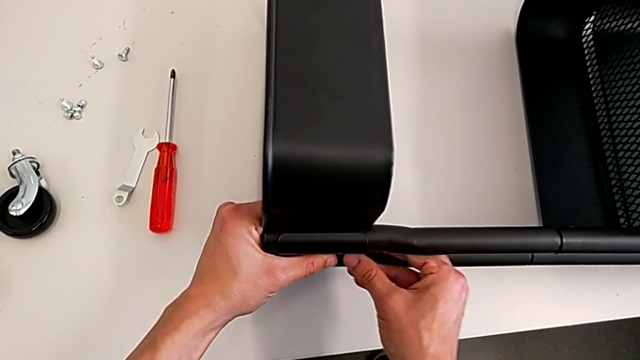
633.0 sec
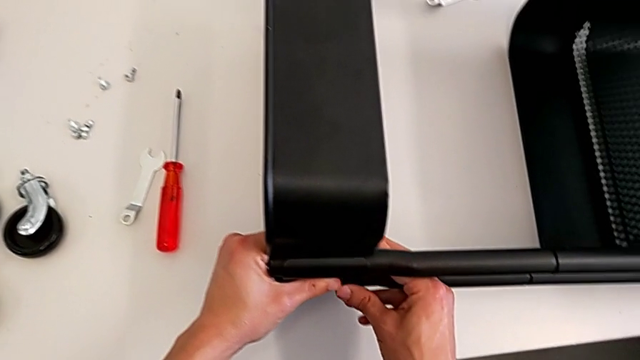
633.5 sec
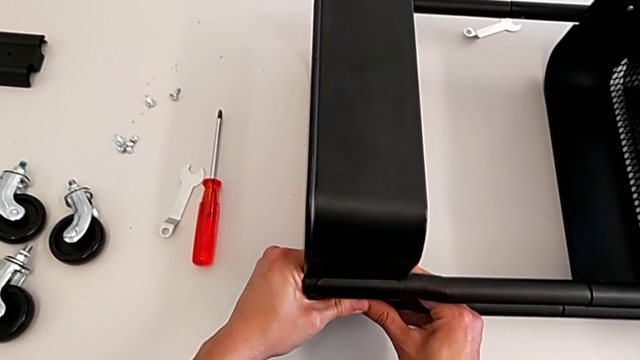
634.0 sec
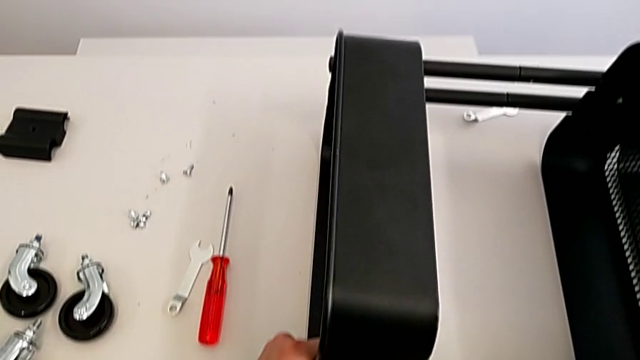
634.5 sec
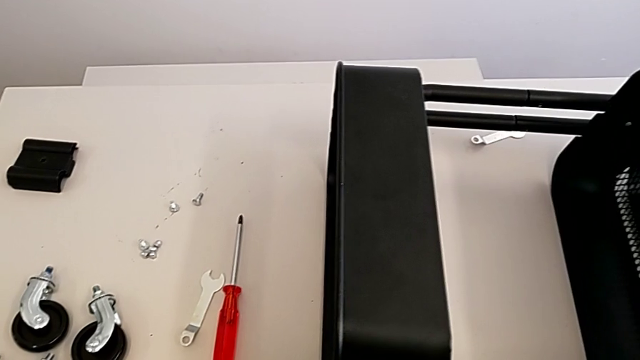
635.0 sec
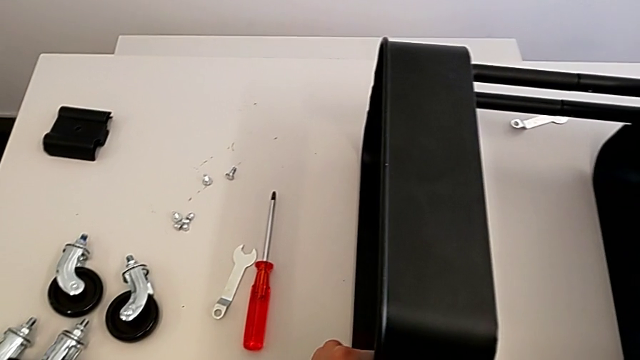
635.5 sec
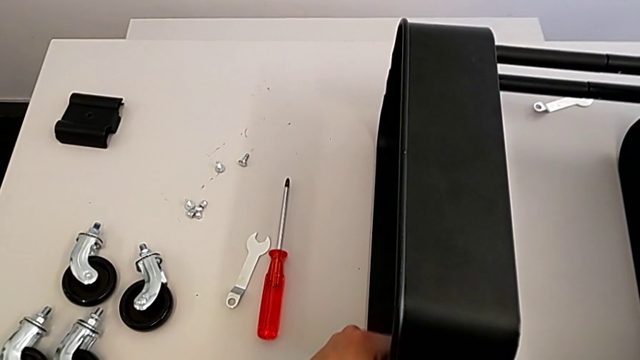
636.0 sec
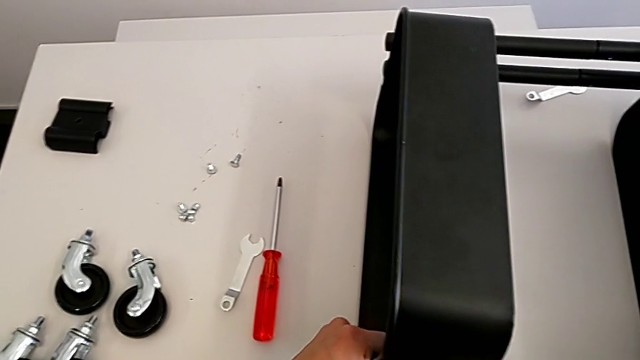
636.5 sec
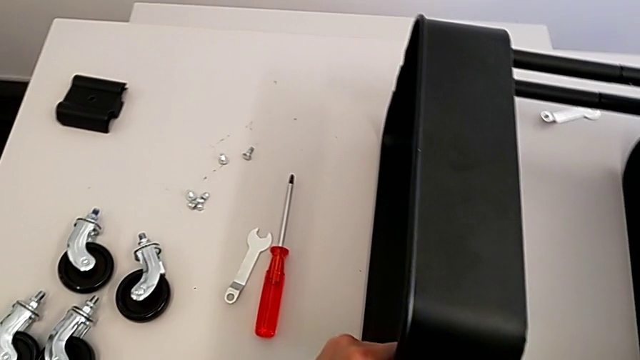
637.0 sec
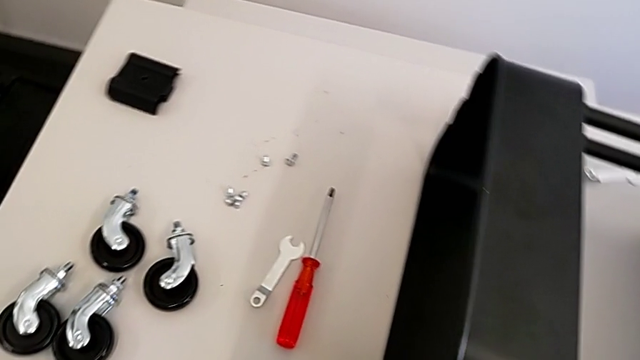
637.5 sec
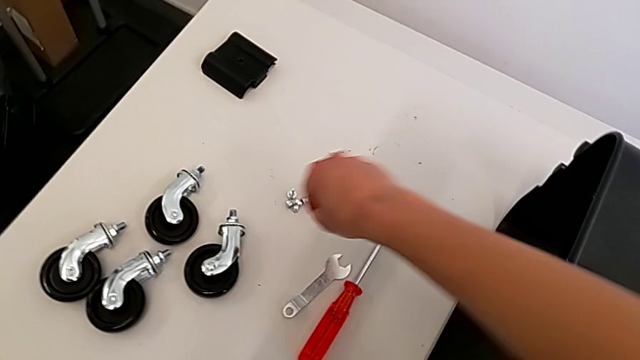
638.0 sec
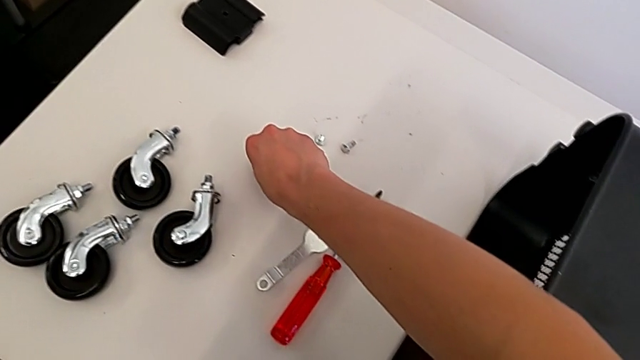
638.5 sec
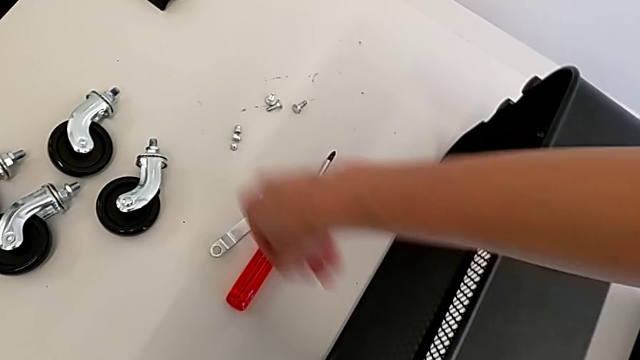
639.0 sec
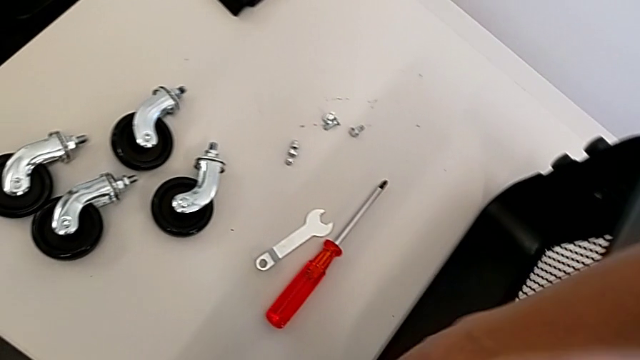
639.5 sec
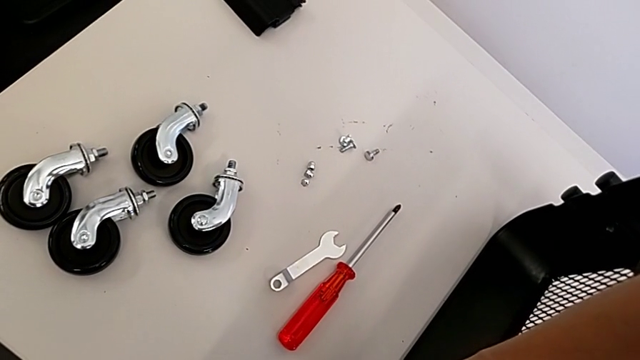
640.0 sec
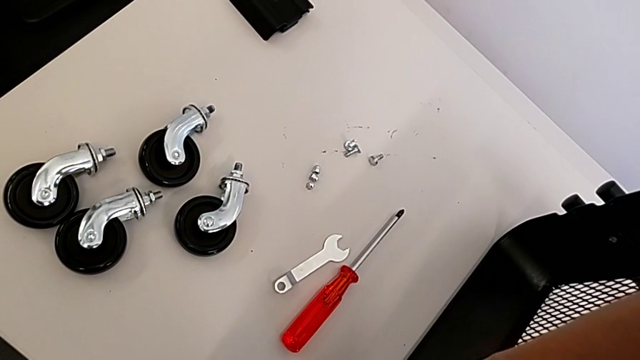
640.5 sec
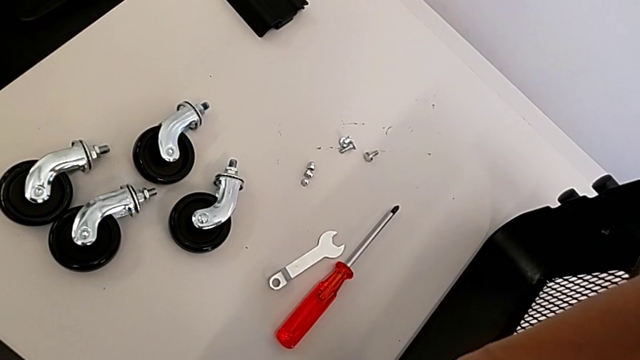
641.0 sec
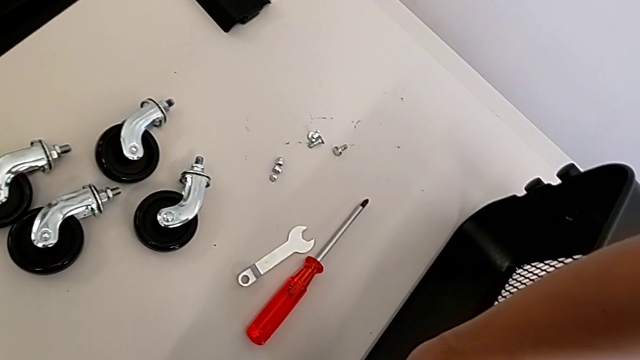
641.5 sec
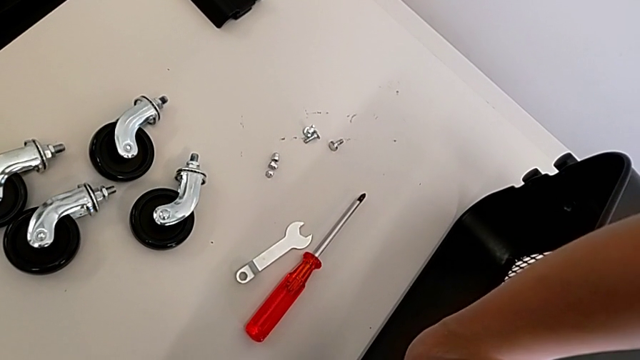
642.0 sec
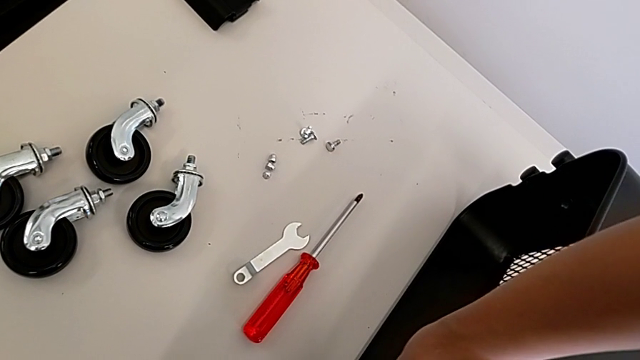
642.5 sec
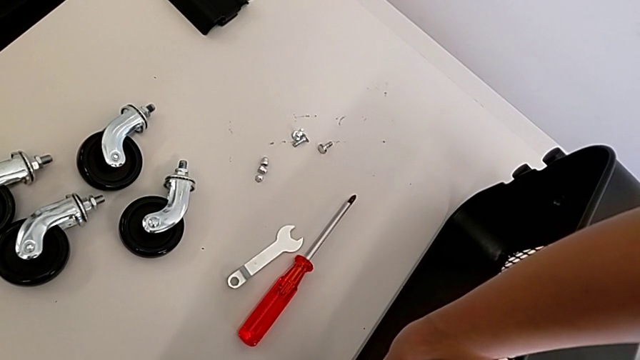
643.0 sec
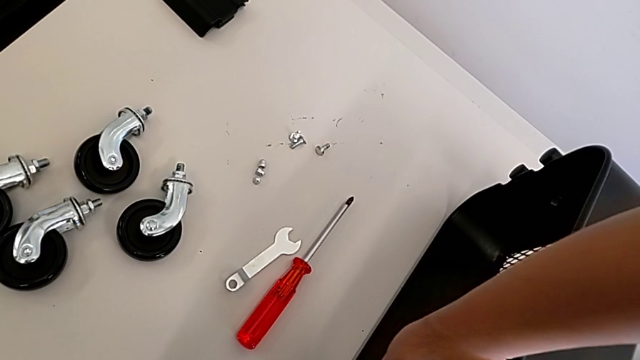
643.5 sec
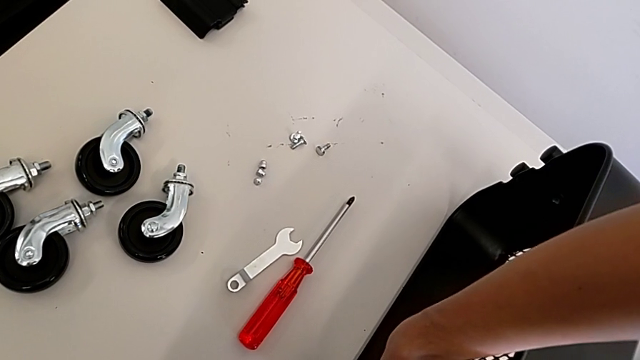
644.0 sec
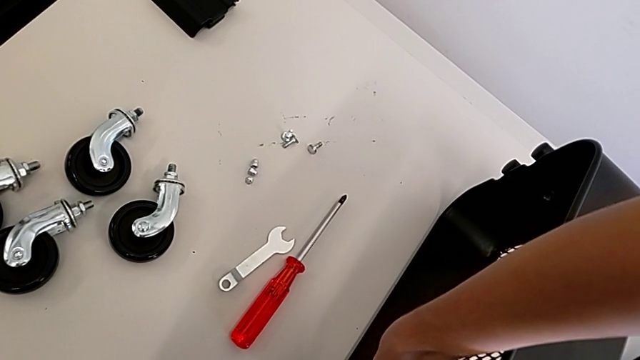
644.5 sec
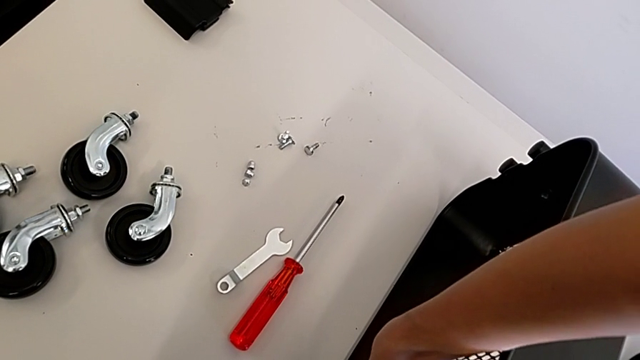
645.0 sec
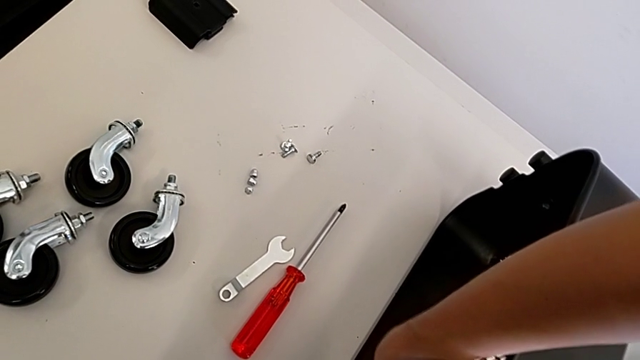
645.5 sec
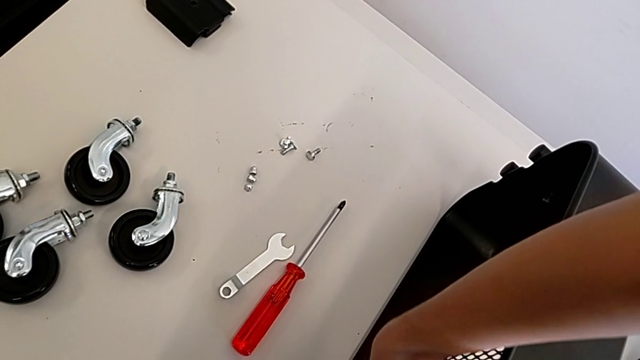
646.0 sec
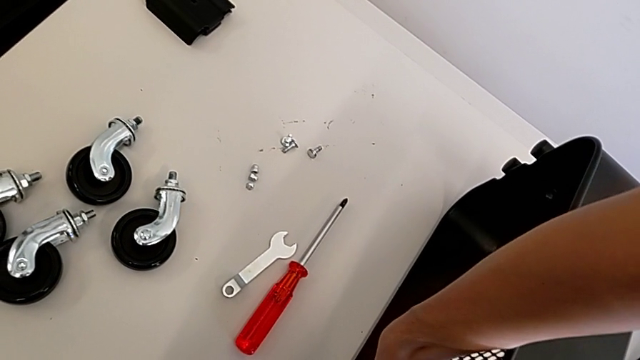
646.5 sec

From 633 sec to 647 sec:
The camera wearer is assembling the top tray. They keep aligning the bracket, grab the bolt and insert it.

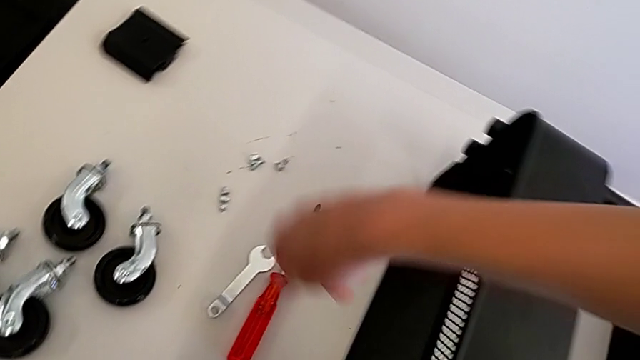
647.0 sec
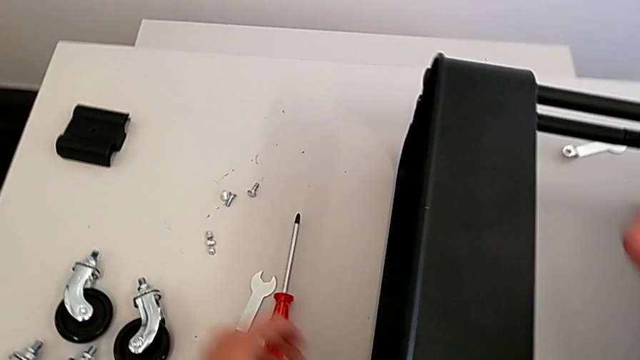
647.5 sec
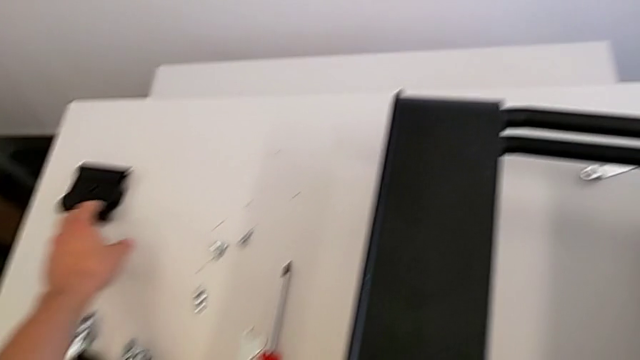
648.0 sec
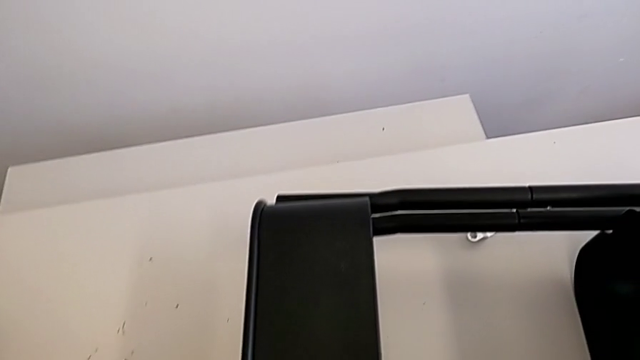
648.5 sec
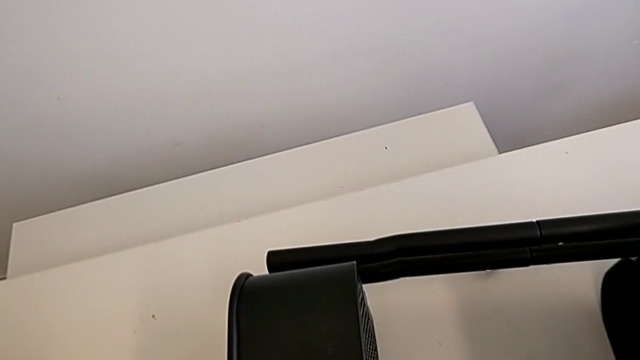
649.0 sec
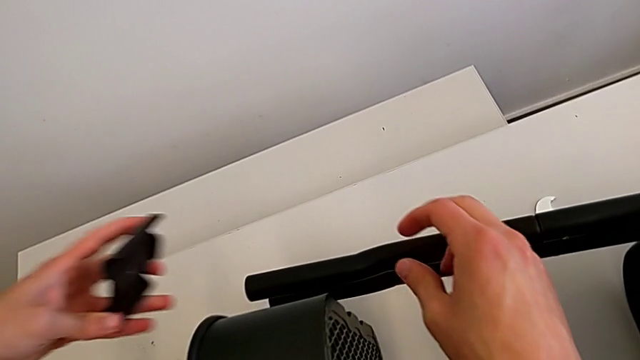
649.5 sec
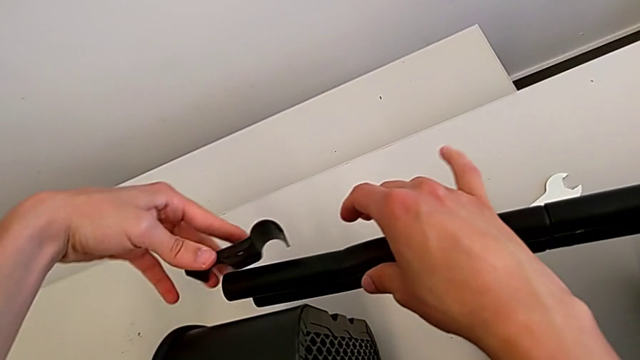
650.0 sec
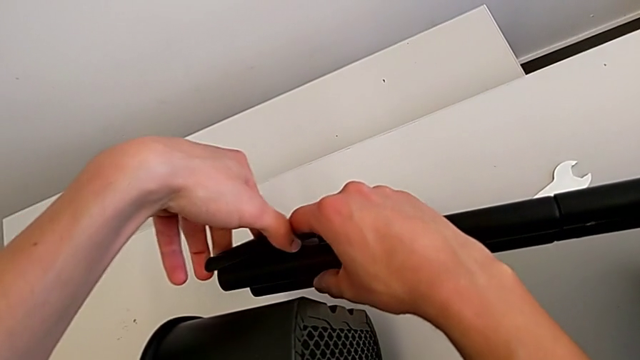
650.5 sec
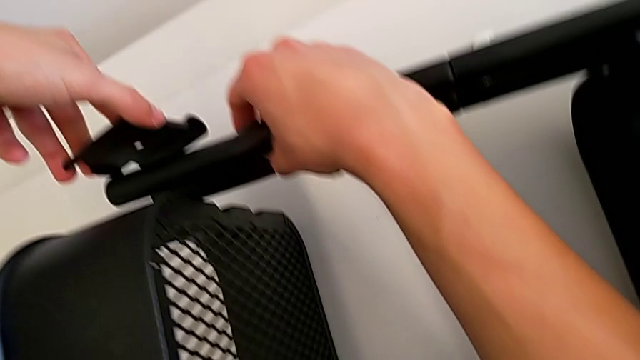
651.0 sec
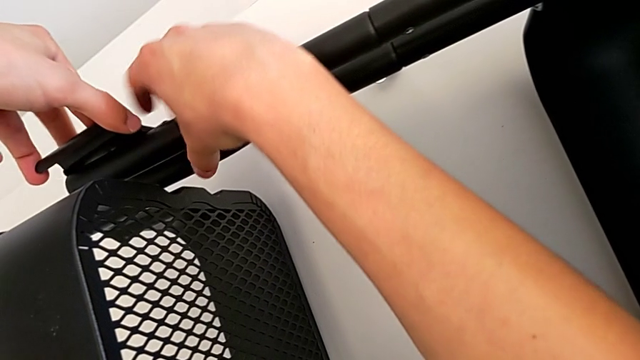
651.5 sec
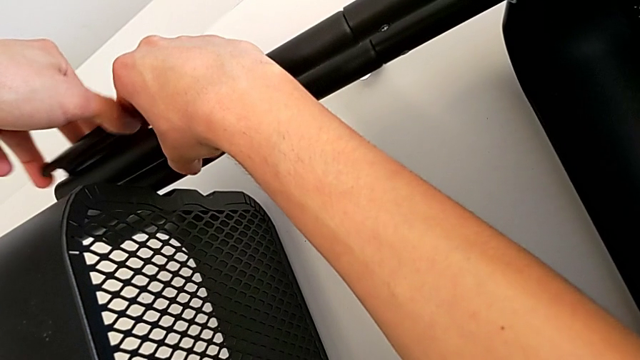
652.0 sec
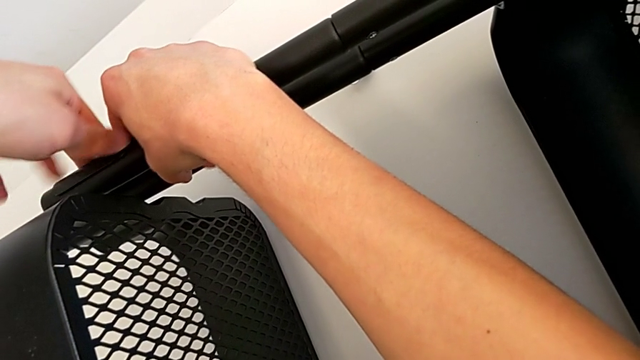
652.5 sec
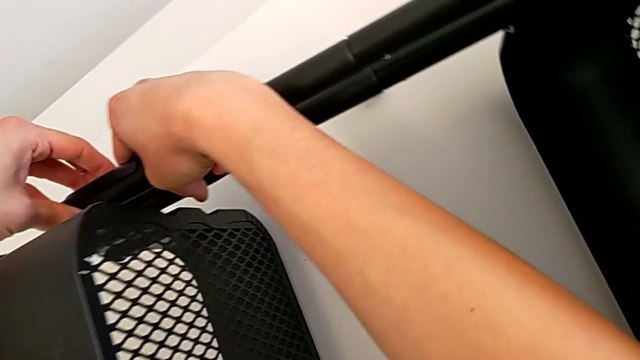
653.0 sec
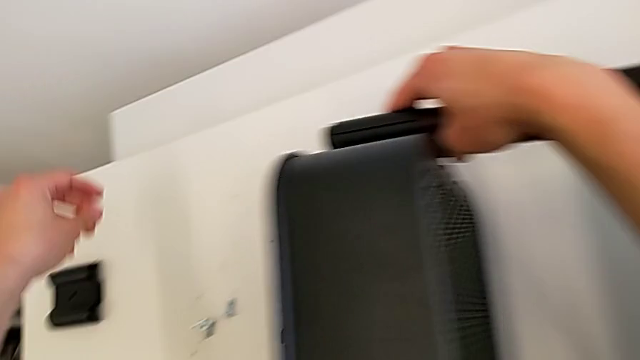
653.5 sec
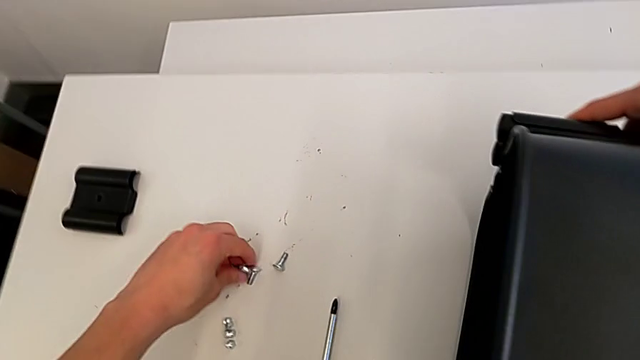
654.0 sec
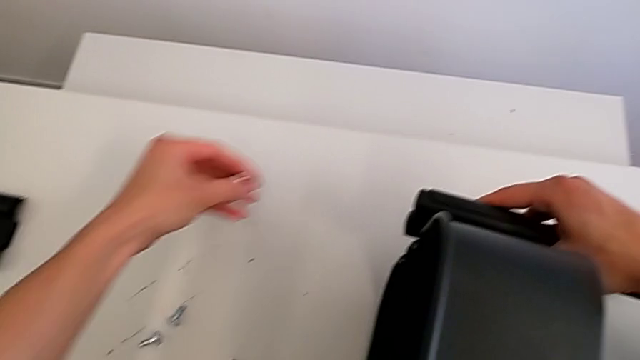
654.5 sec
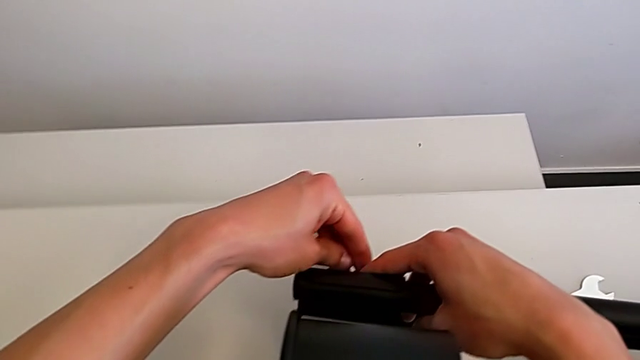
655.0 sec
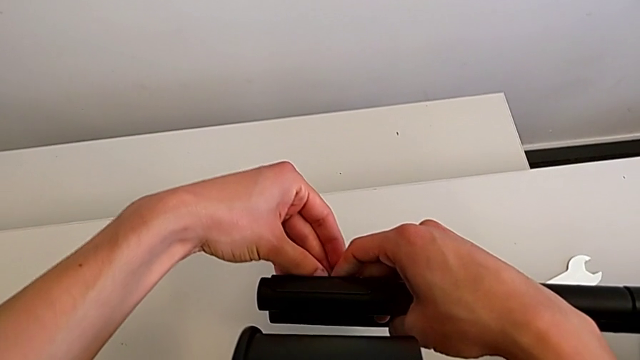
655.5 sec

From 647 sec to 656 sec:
The camera wearer is assembling the top tray. They grab the grid tray, align it and grab the bolt.
